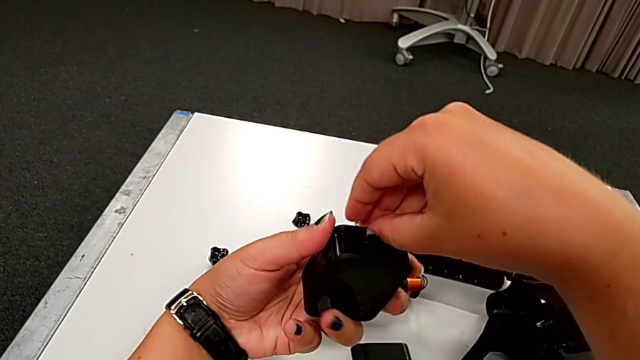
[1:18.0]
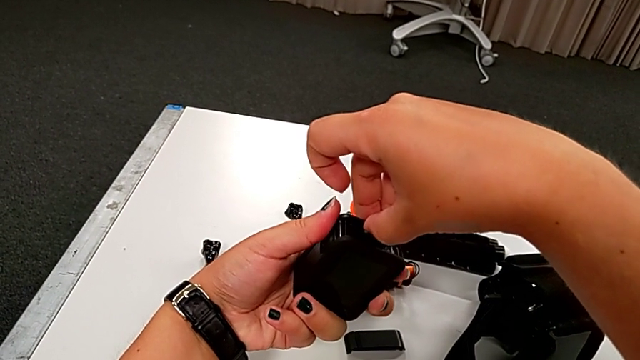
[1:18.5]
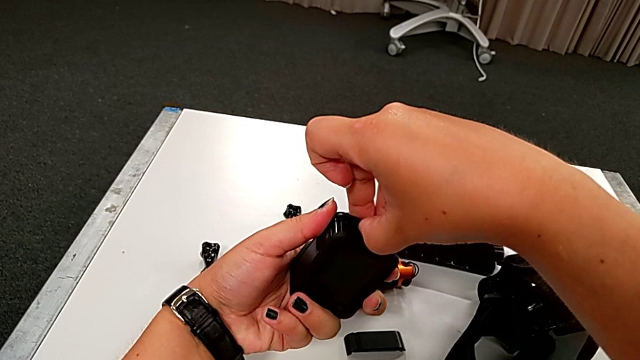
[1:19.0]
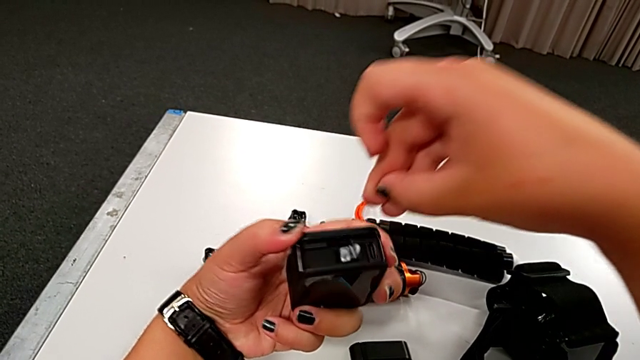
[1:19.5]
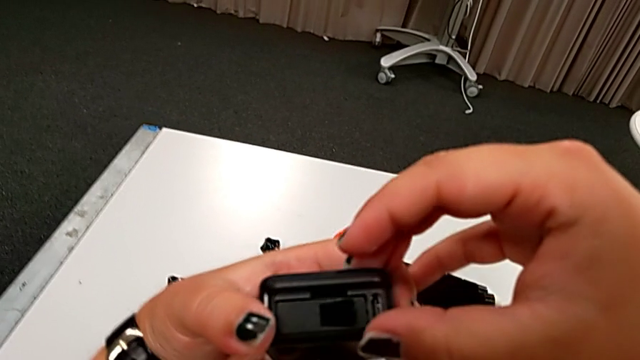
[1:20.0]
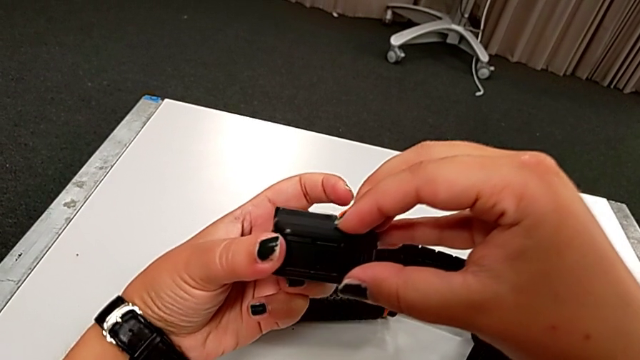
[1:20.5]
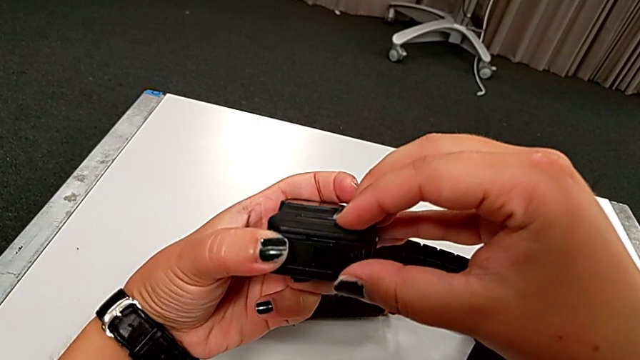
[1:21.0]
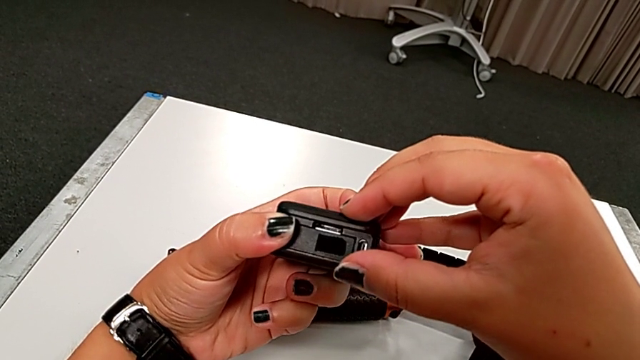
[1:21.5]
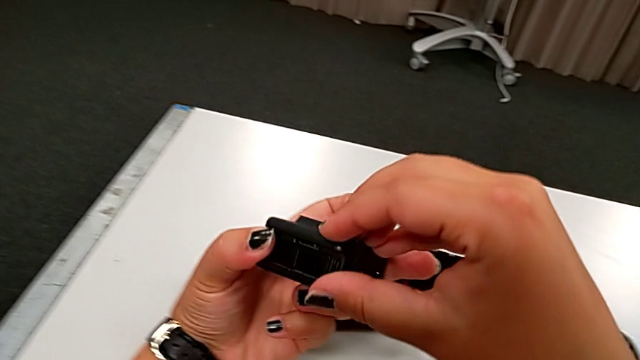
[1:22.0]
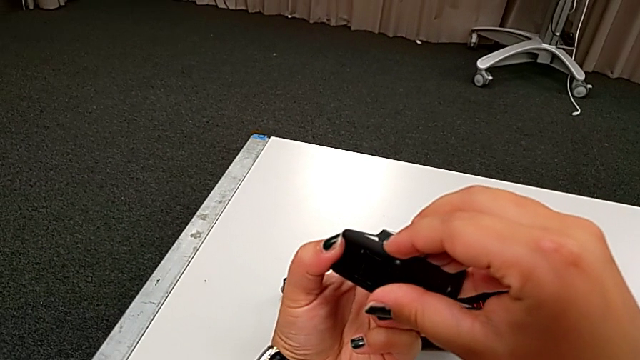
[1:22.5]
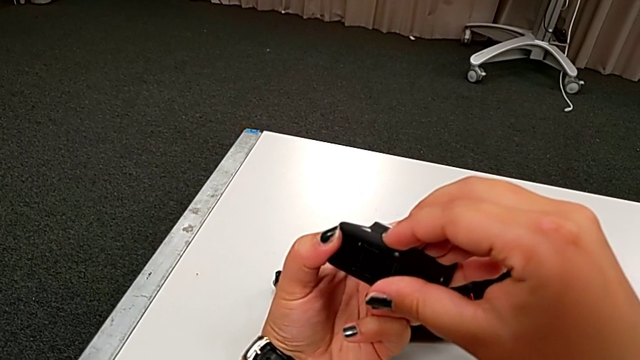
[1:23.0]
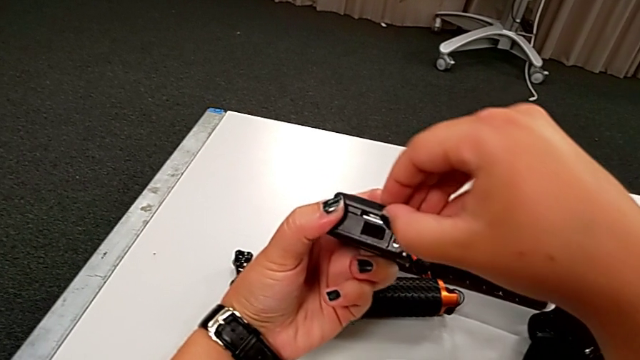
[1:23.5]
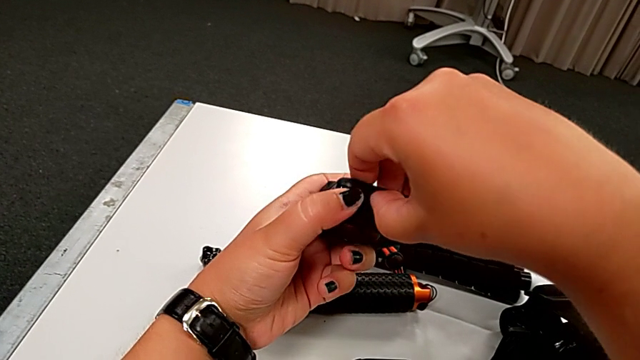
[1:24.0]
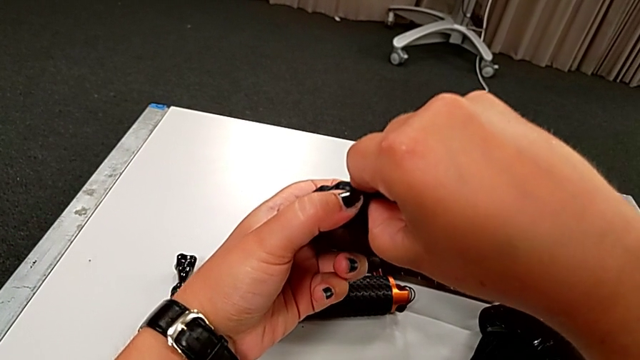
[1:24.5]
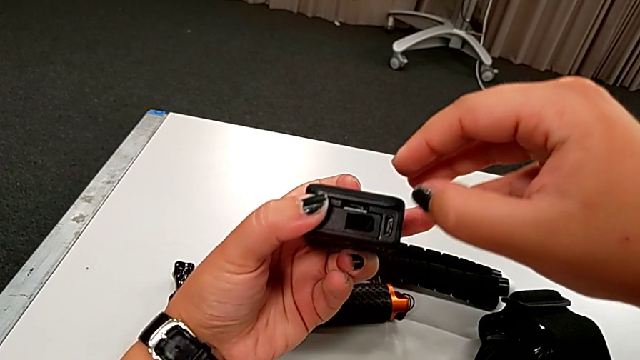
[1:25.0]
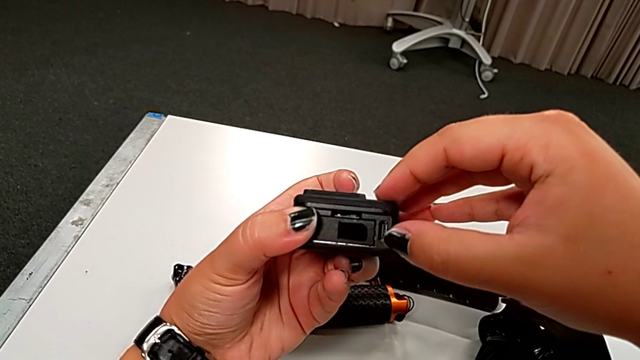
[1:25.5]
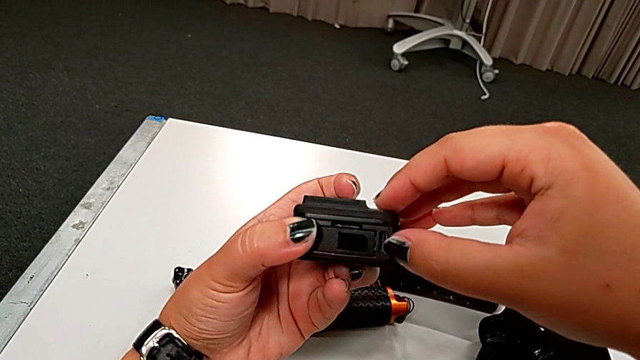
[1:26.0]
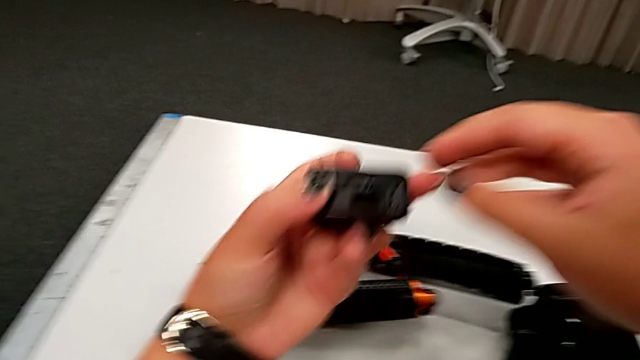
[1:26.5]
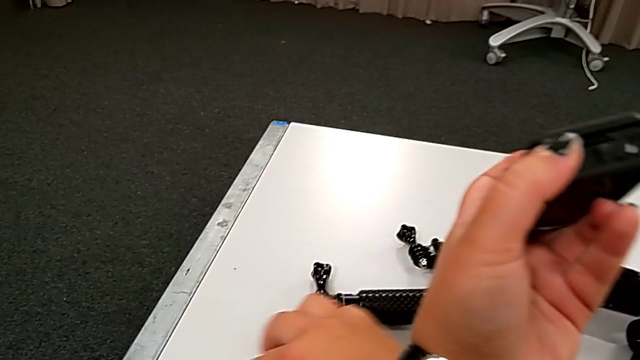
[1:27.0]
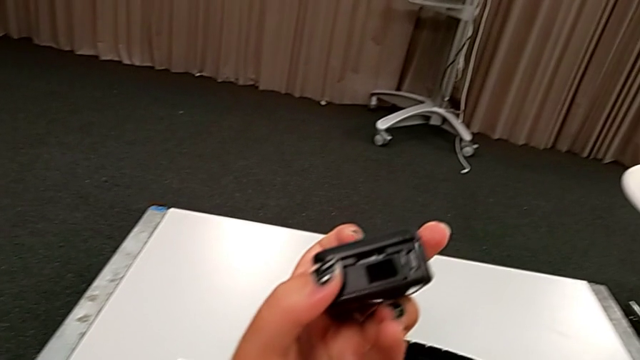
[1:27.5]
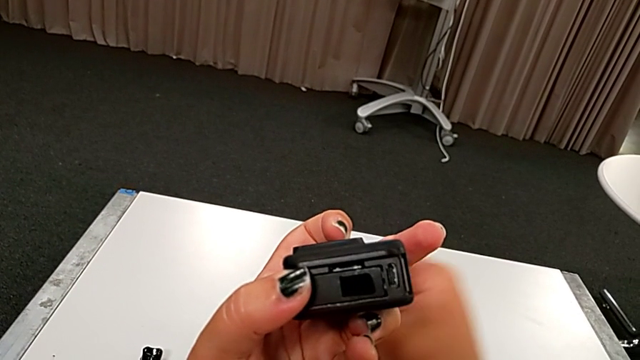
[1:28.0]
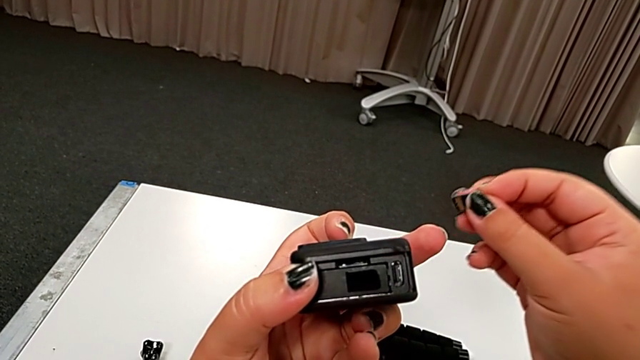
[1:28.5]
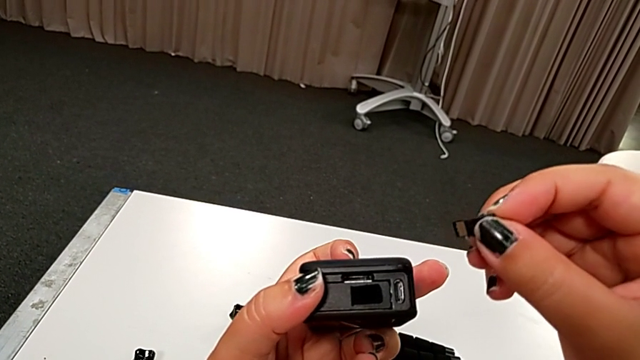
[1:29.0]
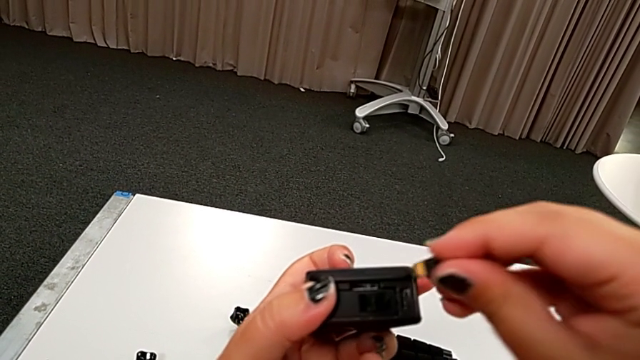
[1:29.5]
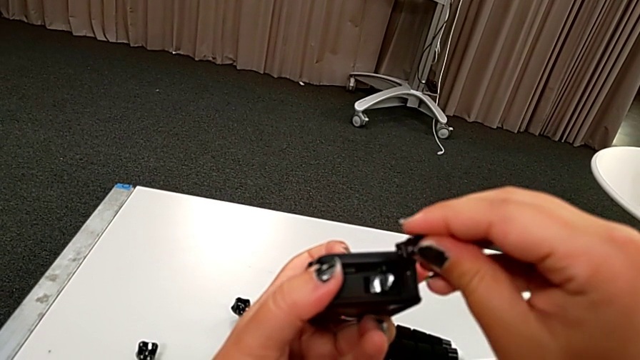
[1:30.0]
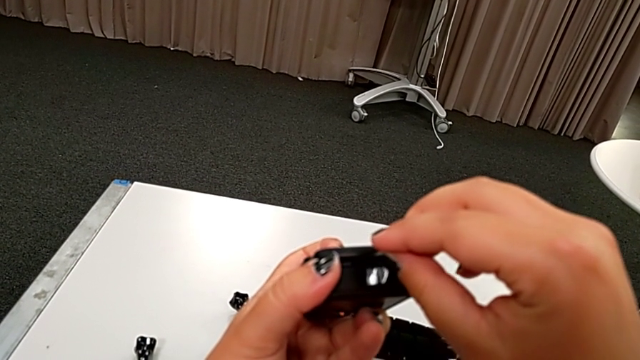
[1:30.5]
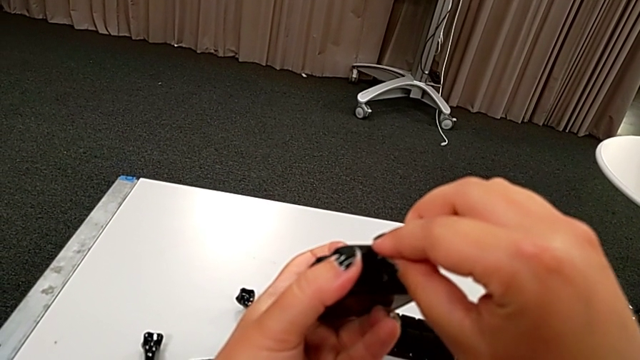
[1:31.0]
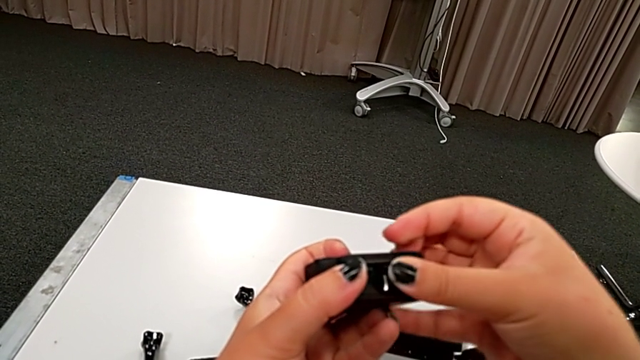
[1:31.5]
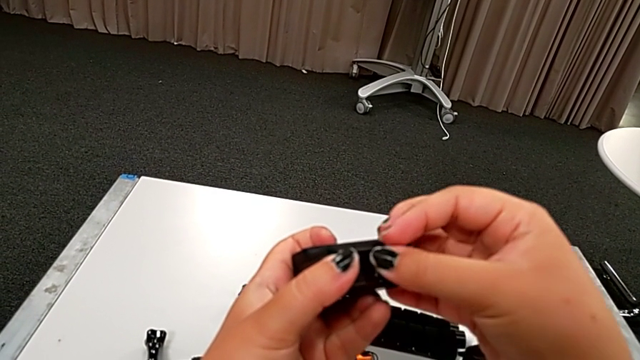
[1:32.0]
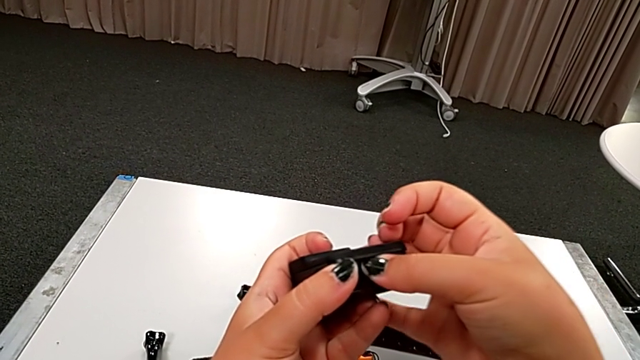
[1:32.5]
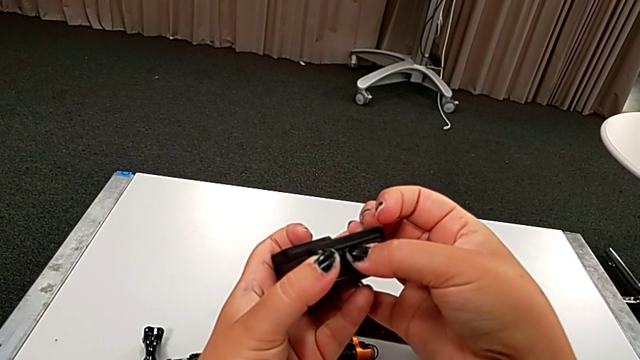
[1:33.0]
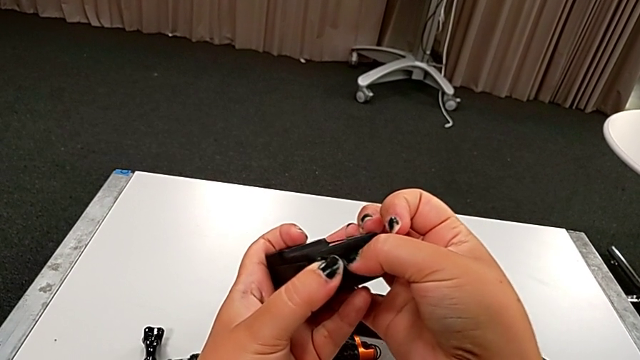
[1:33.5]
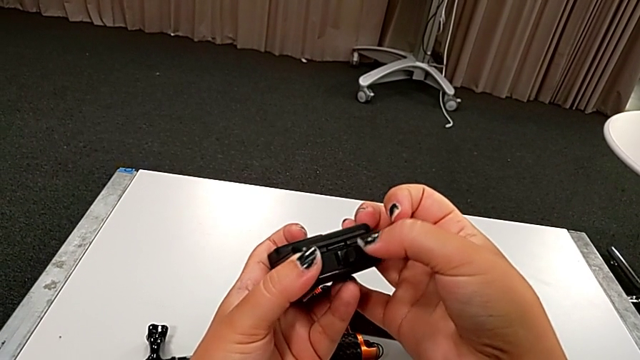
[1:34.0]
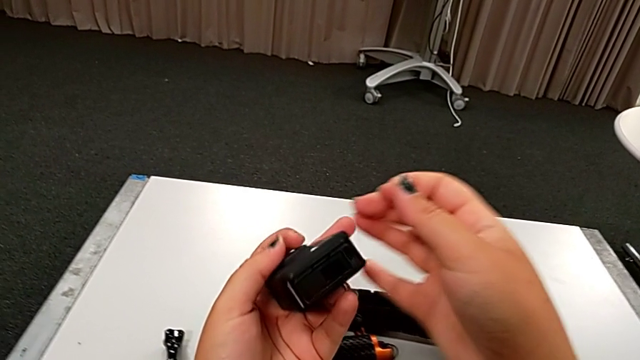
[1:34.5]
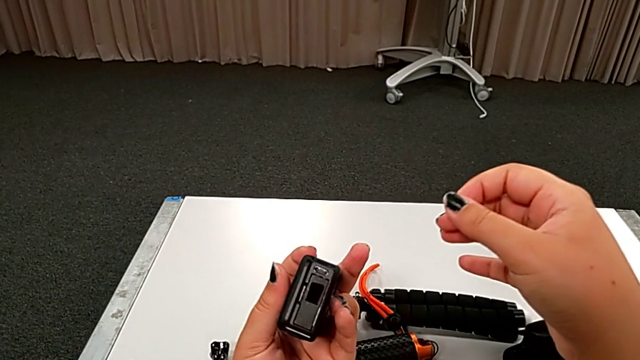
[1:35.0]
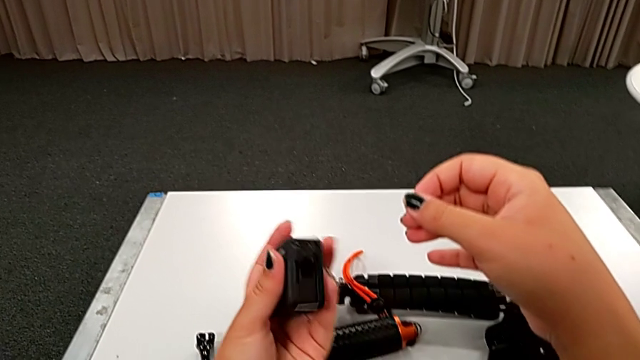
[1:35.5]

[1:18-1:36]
The camera wearer is changing the micro SD card of the GoPro. They inspect the black GoPro and place the little SD card.

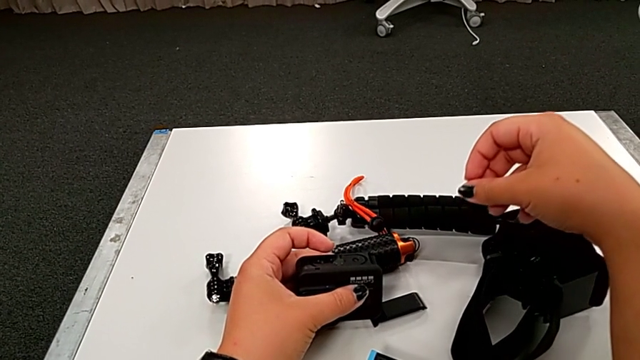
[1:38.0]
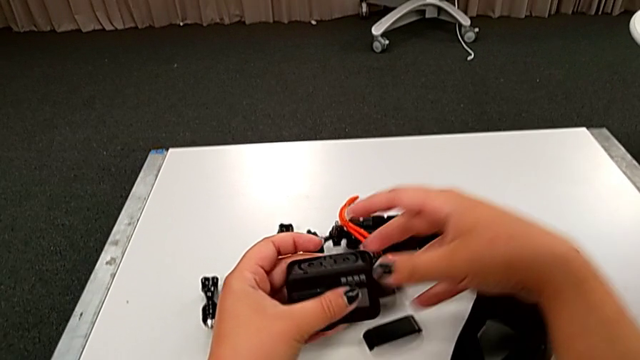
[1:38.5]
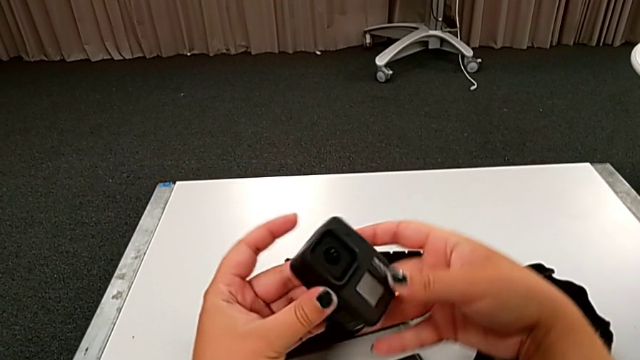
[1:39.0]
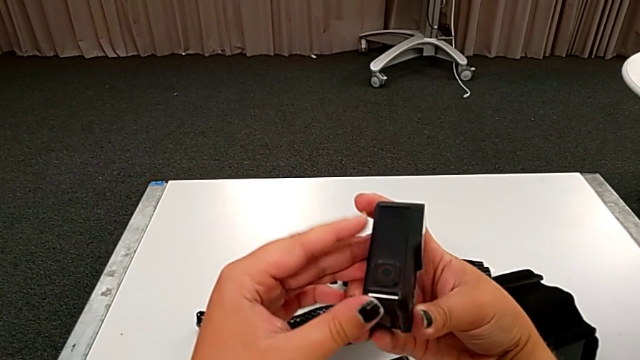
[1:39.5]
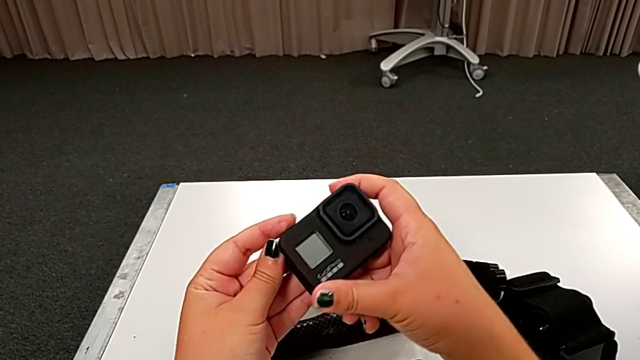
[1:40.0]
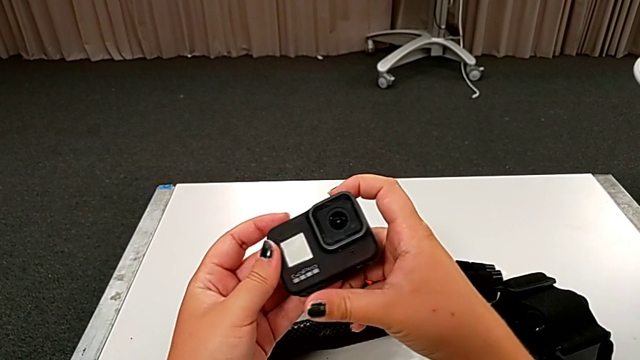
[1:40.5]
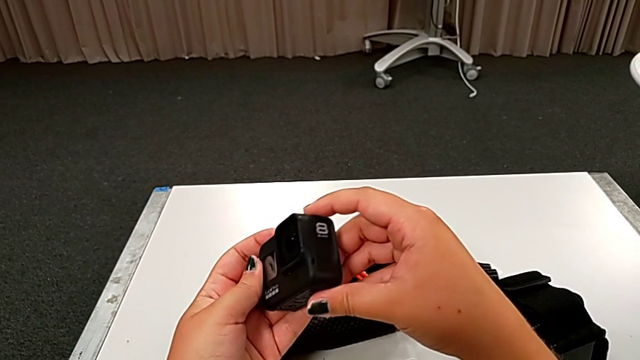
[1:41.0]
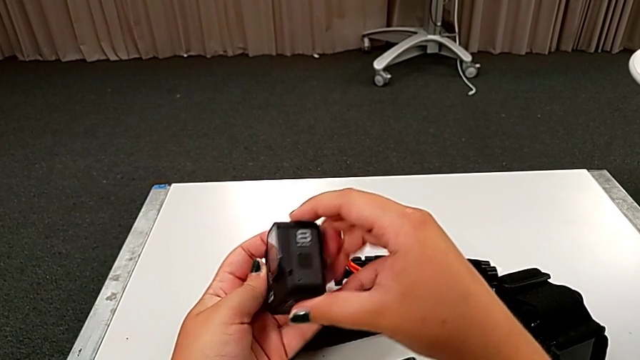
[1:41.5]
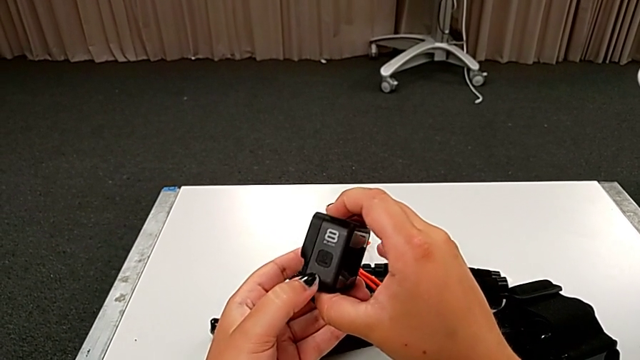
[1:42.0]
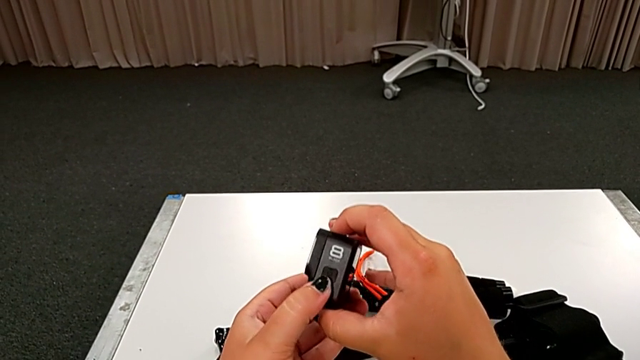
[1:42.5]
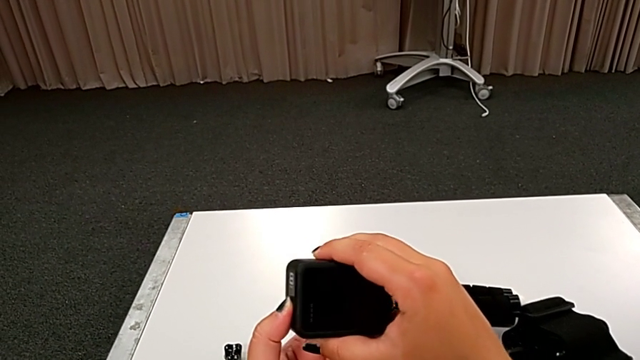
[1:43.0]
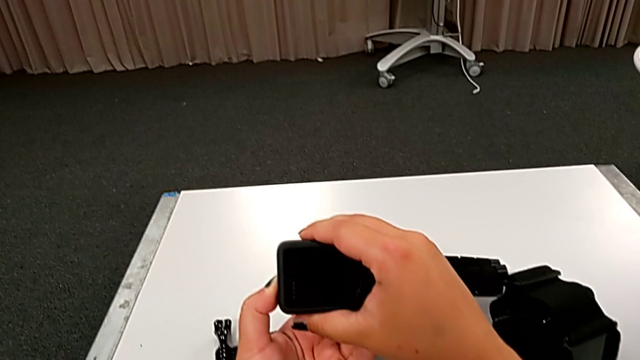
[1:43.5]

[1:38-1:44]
The camera wearer is turning on the GoPro. They inspect the black GoPro.
